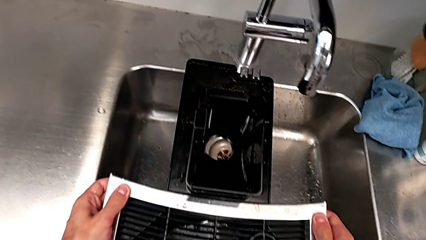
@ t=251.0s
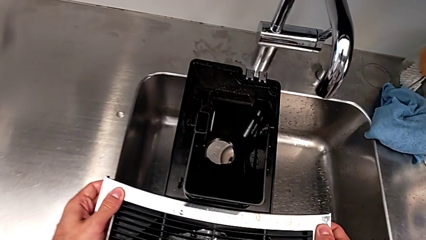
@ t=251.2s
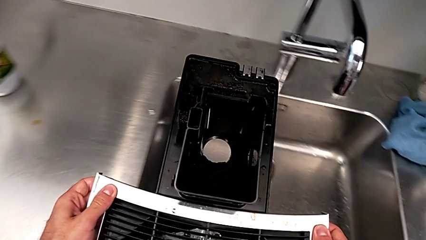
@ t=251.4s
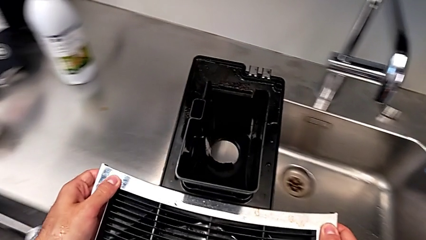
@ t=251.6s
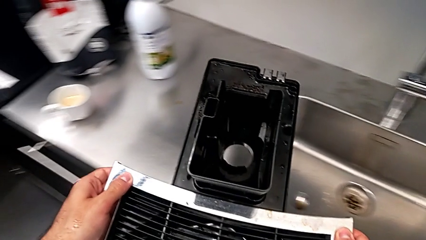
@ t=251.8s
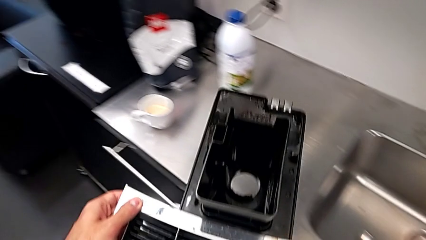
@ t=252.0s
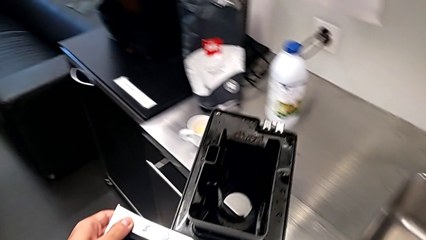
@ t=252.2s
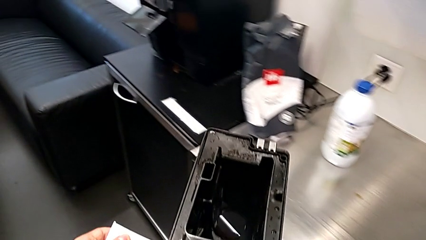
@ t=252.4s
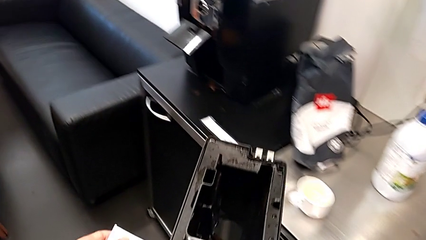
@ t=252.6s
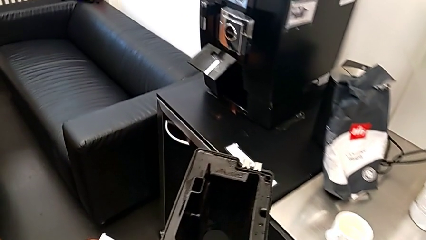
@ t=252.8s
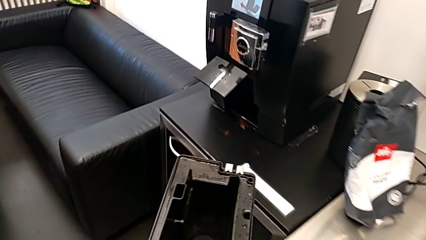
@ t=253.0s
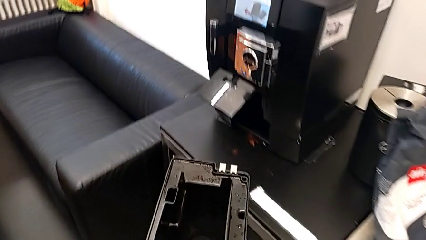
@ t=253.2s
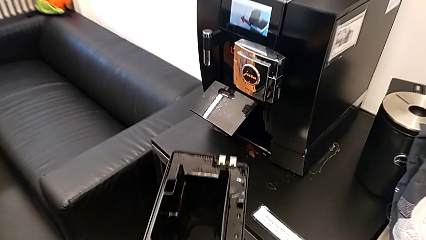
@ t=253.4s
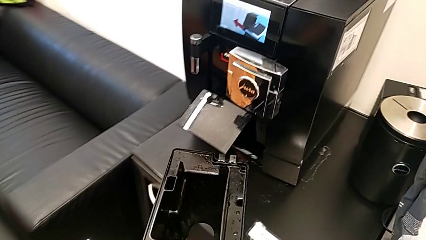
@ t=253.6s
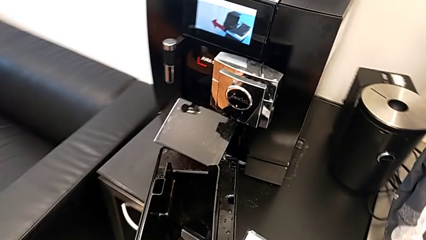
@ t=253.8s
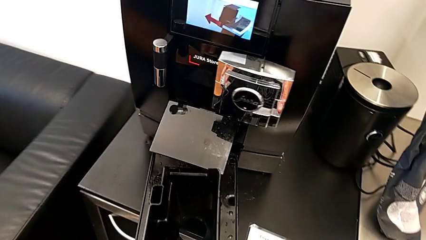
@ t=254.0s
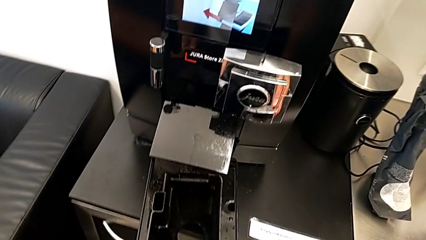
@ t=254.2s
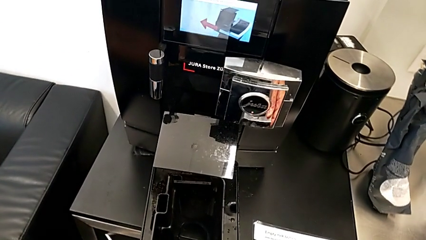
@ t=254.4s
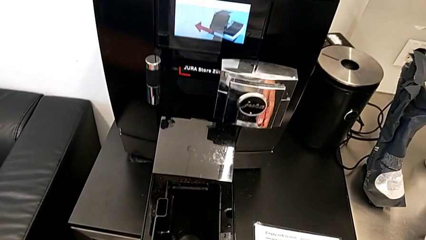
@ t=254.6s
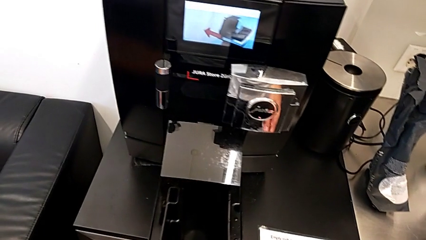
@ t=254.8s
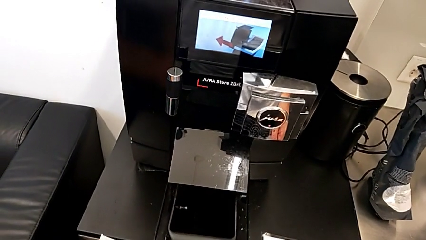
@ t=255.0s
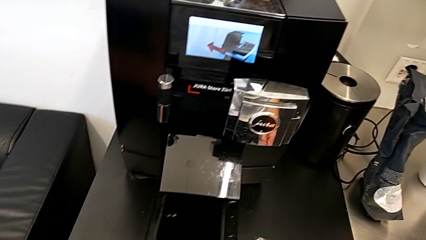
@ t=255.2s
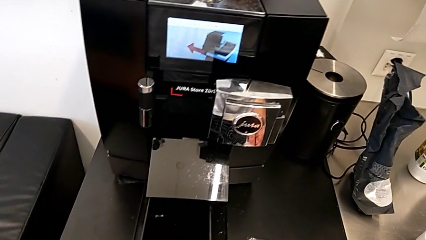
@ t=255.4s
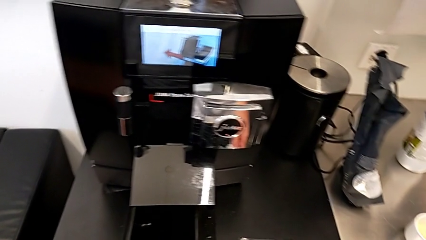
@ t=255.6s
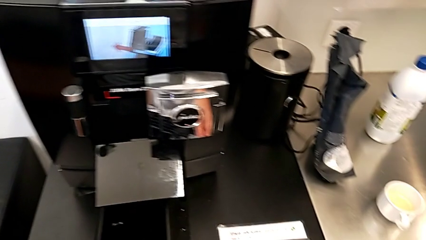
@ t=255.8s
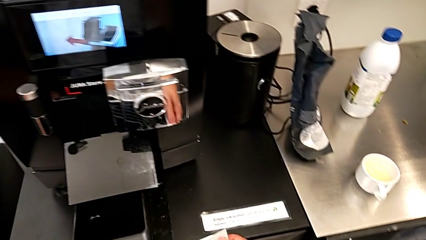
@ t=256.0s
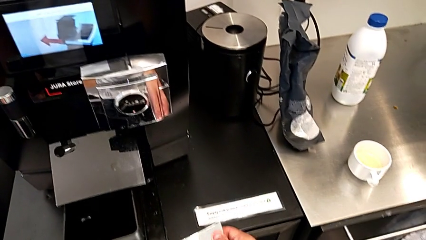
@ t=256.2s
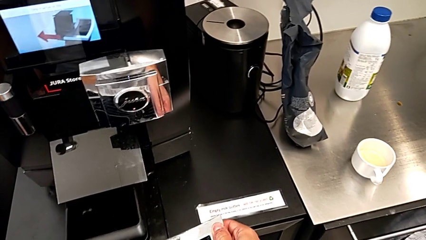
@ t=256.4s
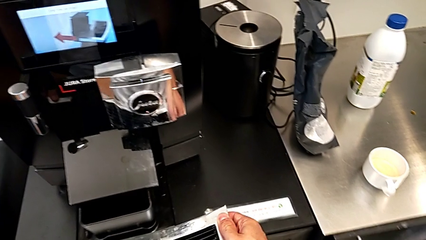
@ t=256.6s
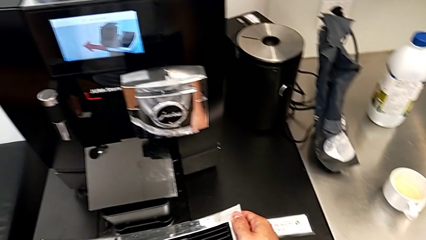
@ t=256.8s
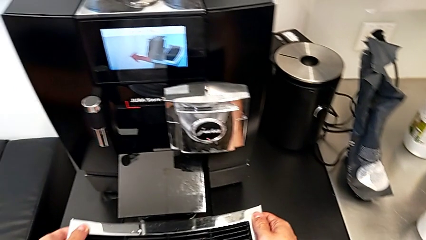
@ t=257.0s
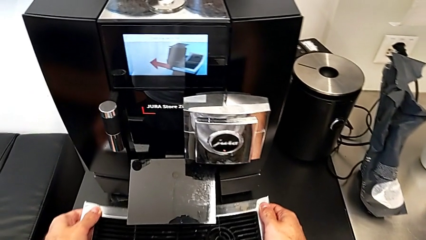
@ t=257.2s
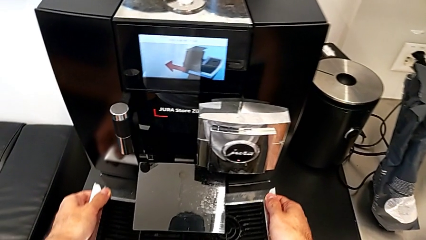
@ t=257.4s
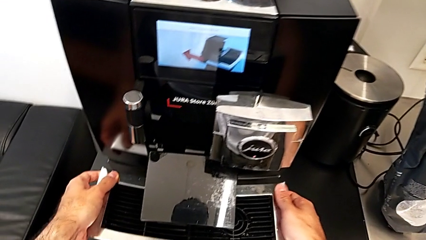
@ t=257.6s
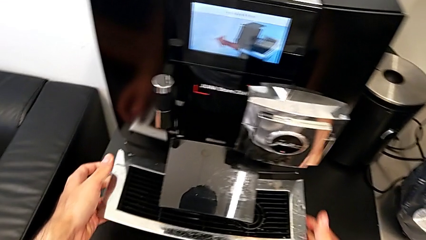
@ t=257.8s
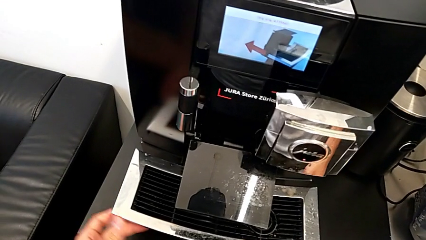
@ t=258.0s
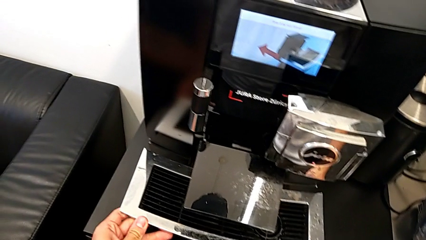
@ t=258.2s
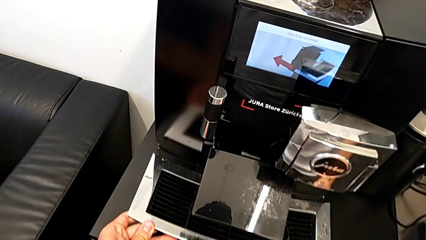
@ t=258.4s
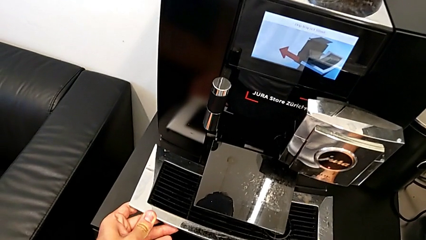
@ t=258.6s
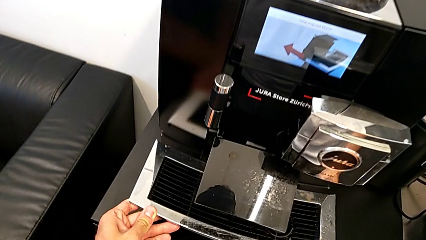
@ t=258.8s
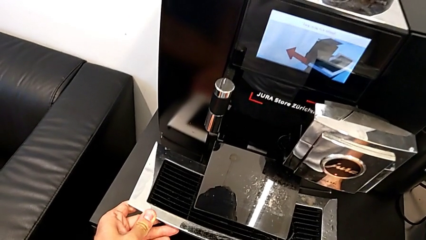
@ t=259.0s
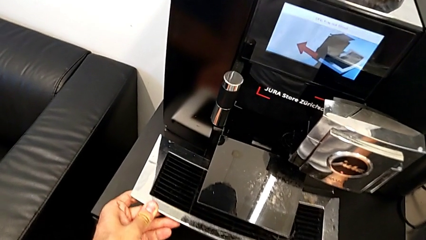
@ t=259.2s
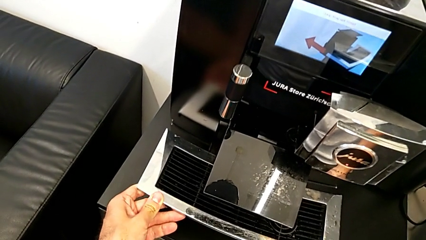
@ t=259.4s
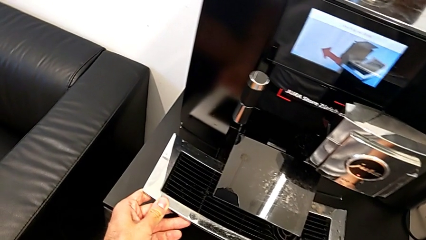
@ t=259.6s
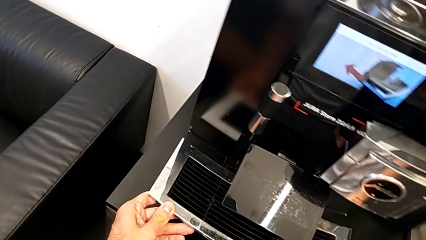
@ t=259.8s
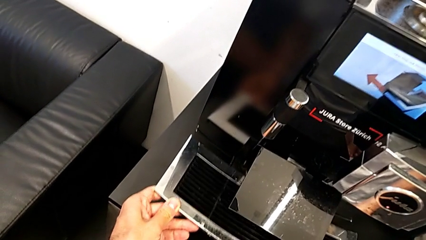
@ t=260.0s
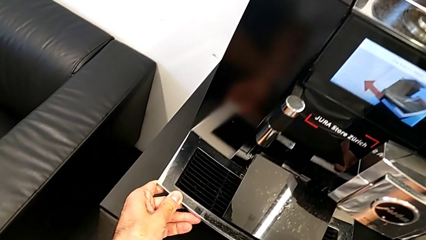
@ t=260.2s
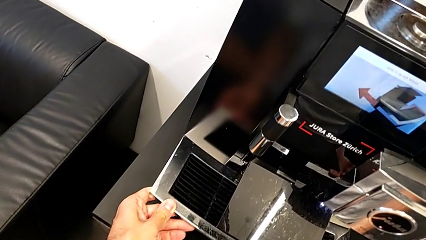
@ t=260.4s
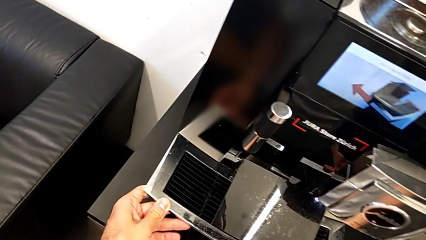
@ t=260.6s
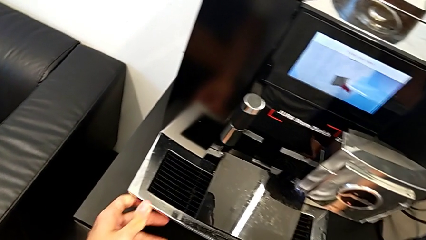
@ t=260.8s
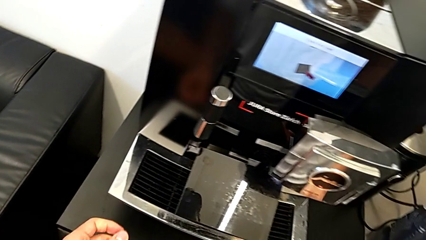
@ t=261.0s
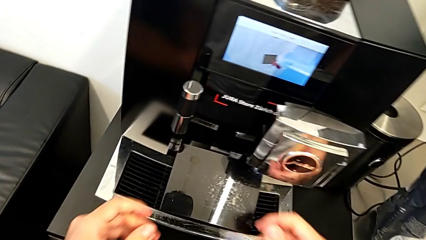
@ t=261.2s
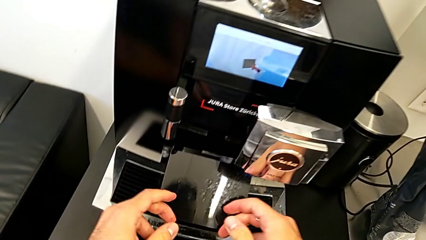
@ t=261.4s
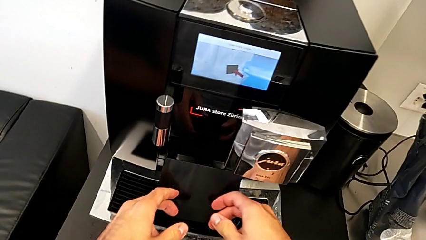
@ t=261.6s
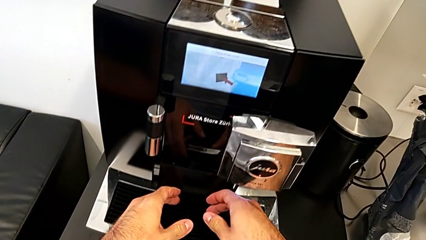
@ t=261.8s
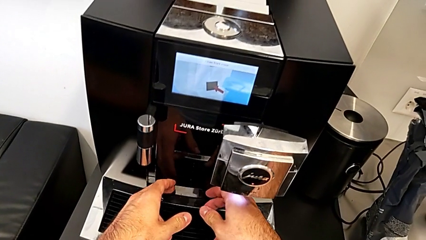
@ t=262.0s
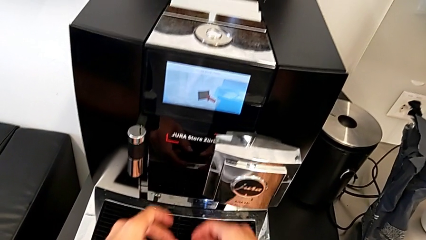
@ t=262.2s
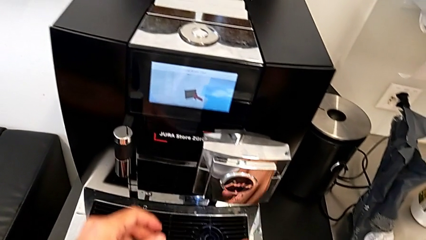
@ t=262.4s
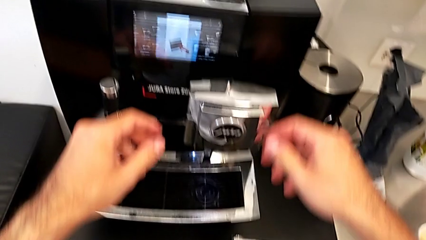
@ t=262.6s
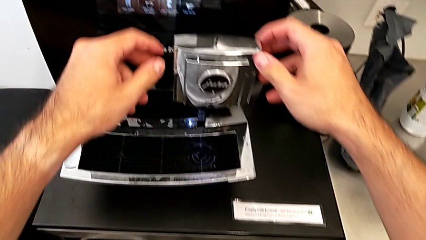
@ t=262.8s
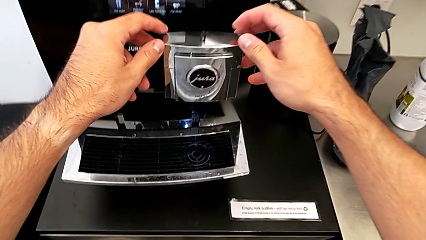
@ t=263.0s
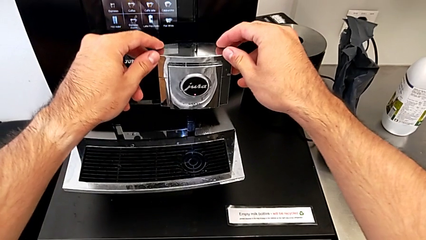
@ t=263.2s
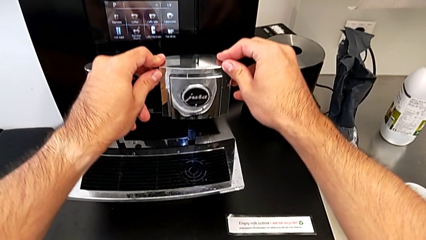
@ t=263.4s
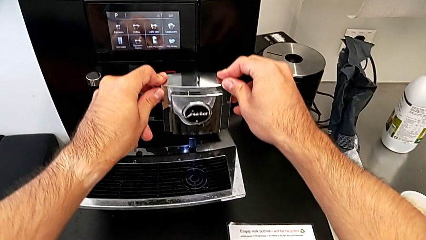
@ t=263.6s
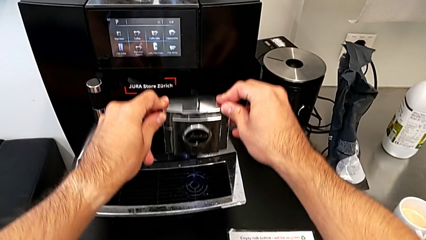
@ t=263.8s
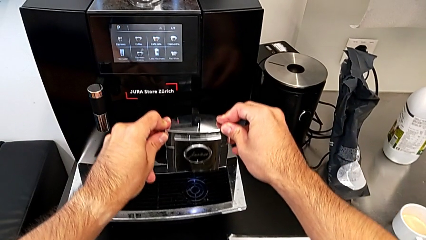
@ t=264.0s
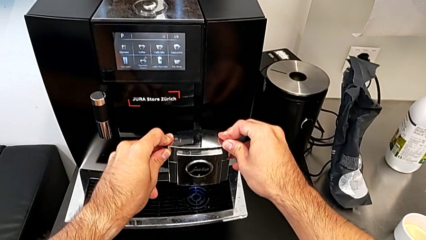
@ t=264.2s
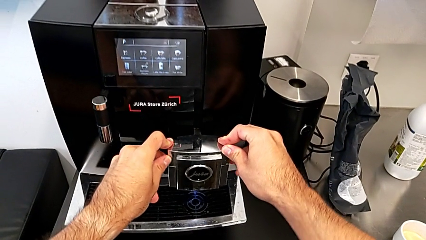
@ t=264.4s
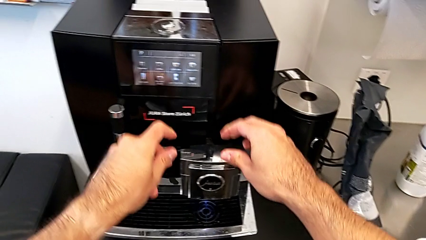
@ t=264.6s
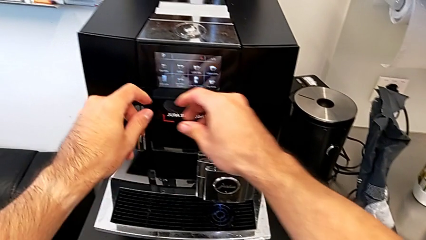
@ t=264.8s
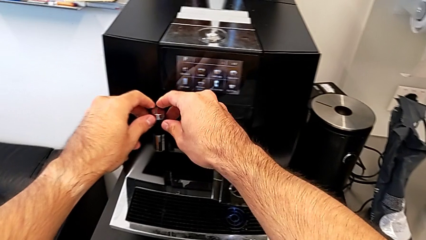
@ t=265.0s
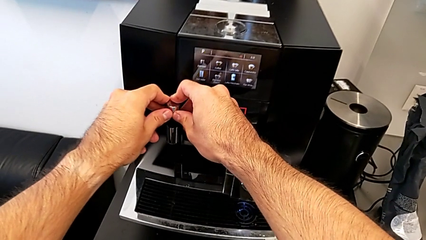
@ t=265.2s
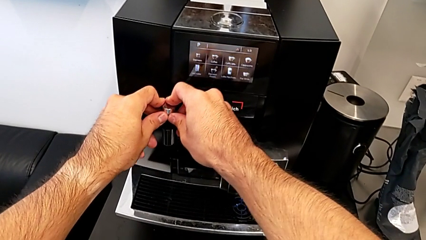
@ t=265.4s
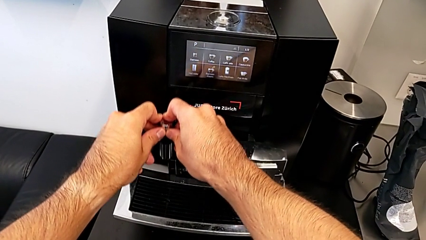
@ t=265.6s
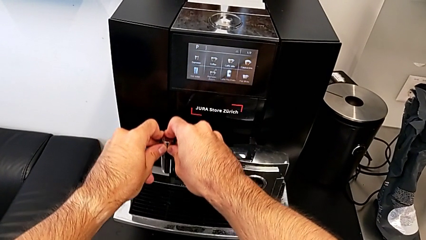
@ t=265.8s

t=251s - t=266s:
The camera wearer puts the assembled drip tray into the espresso machine. They lift the drip tray, insert it, push the cover, push the right dispenser and push the left dispenser.
